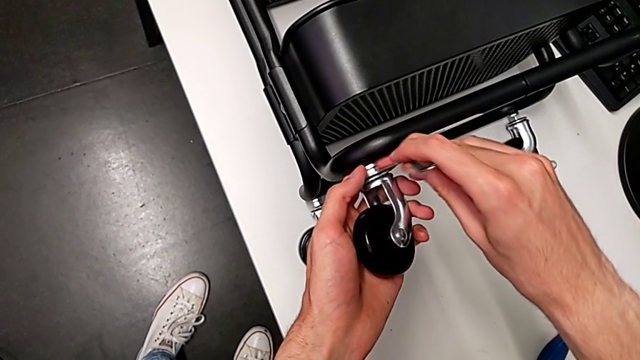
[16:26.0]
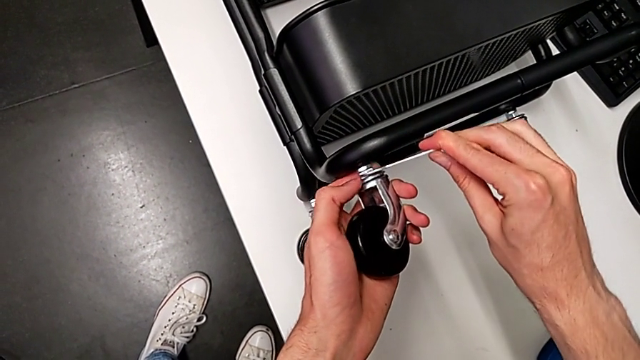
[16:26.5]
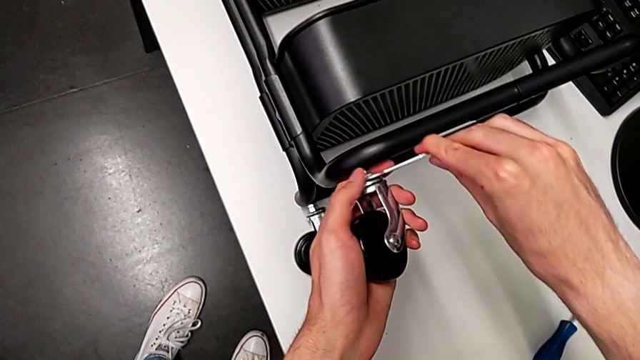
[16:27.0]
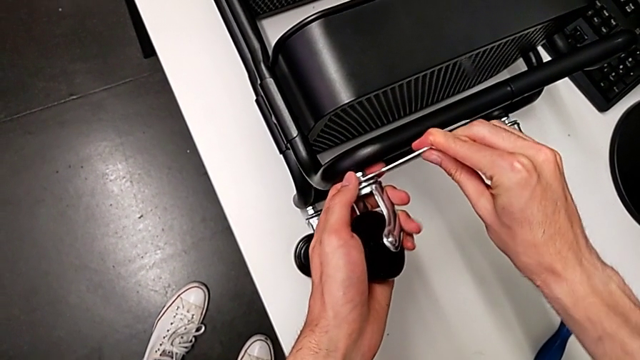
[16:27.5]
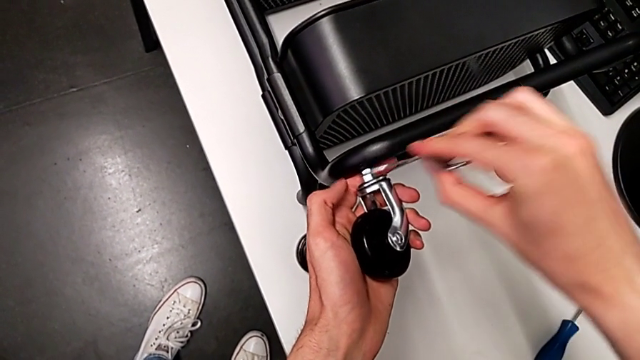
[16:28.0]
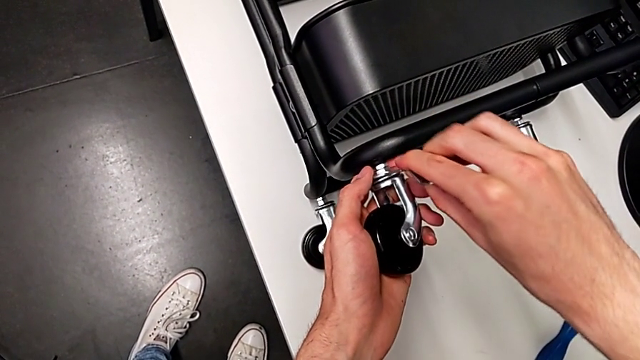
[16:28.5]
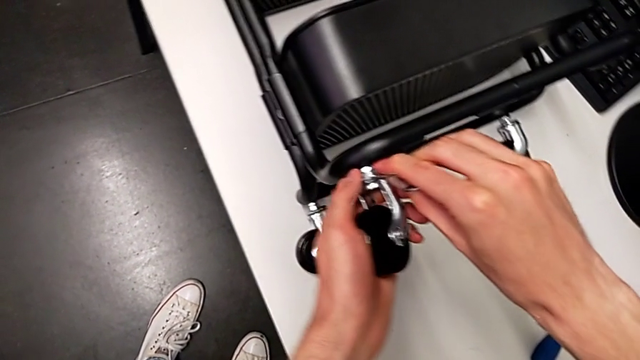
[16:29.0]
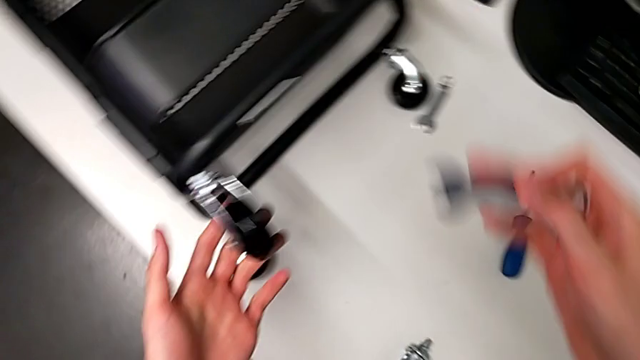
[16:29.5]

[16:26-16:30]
The camera wearer is assembling the third wheel to the rolling cart. They keep screwing the third wheel.

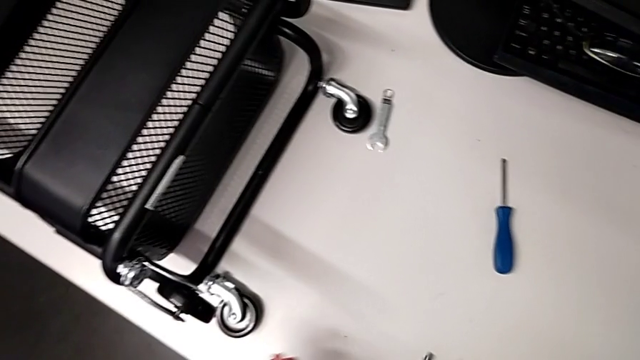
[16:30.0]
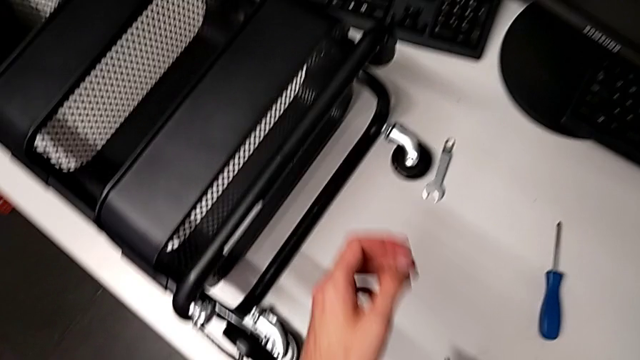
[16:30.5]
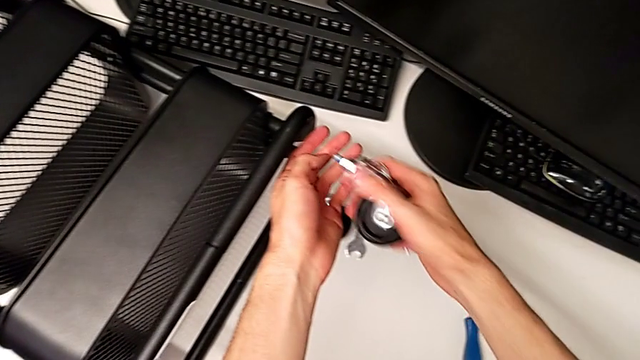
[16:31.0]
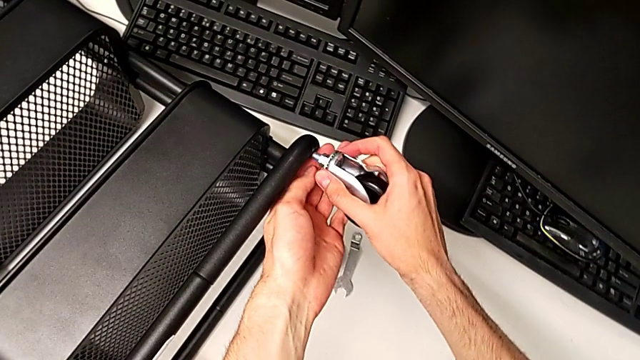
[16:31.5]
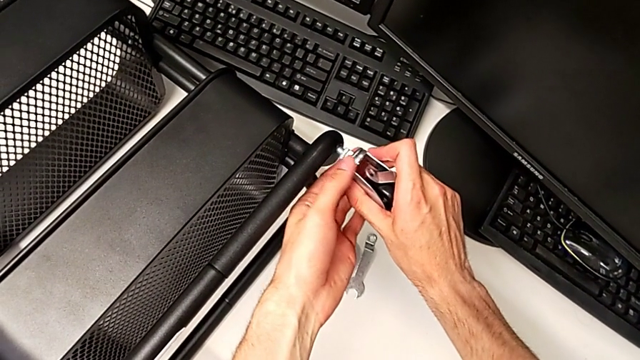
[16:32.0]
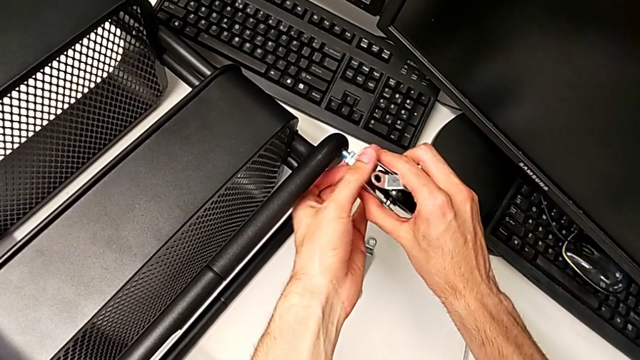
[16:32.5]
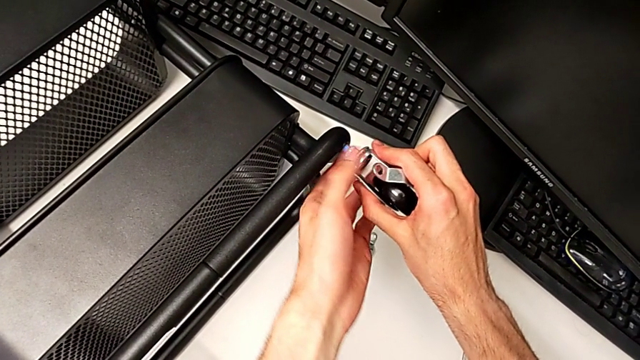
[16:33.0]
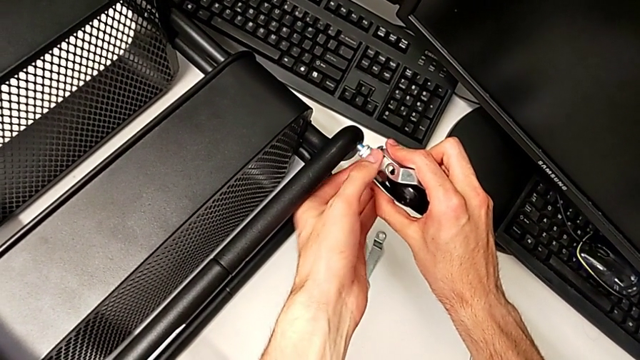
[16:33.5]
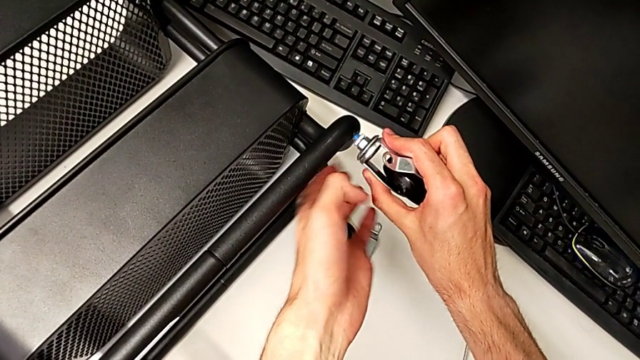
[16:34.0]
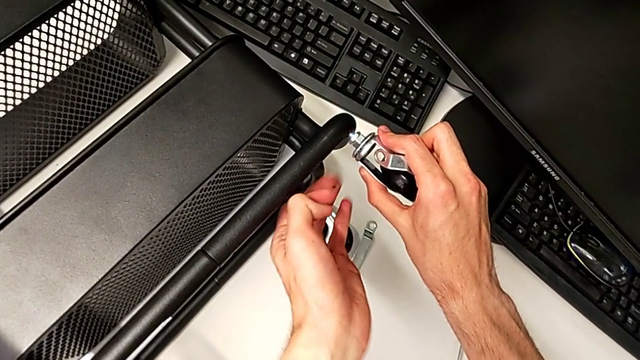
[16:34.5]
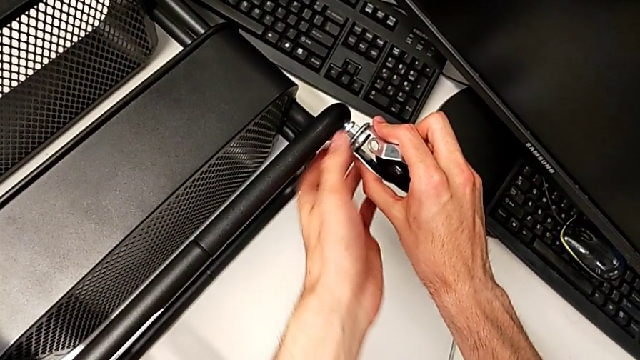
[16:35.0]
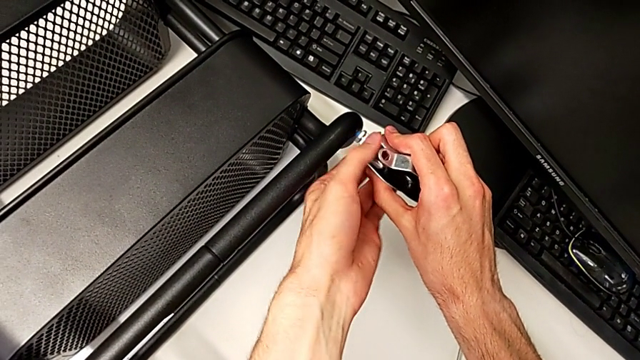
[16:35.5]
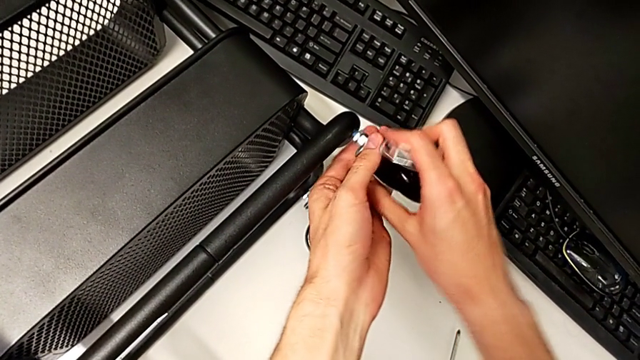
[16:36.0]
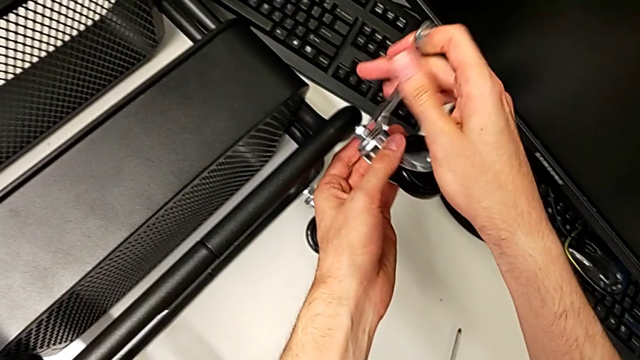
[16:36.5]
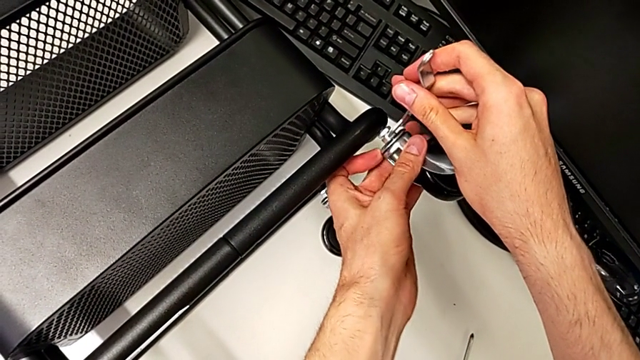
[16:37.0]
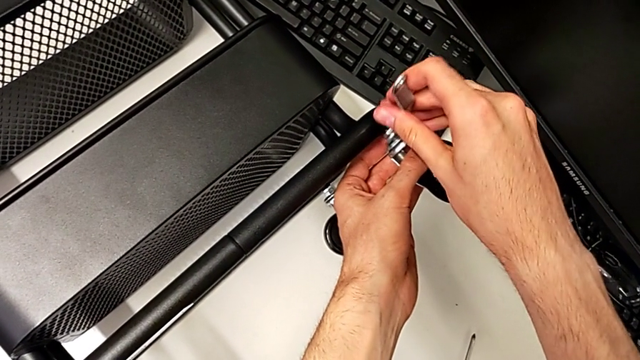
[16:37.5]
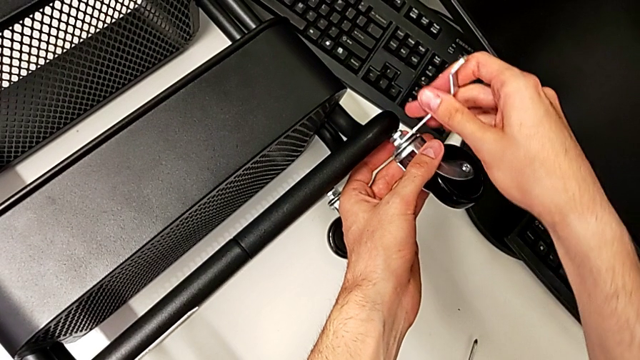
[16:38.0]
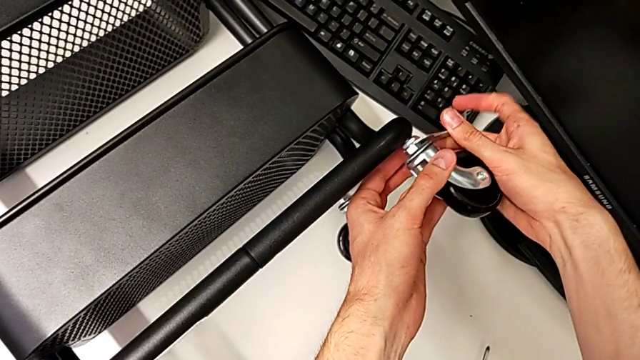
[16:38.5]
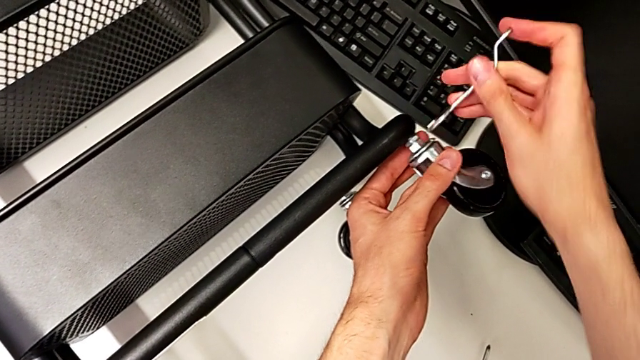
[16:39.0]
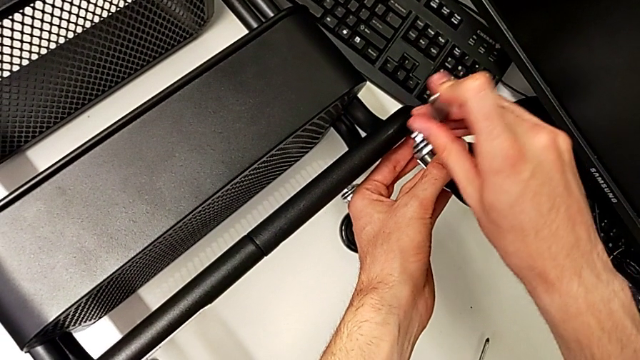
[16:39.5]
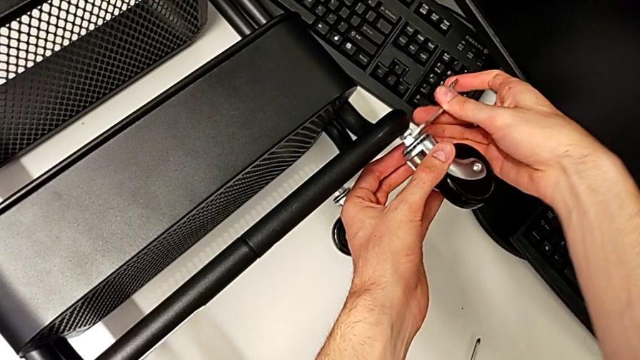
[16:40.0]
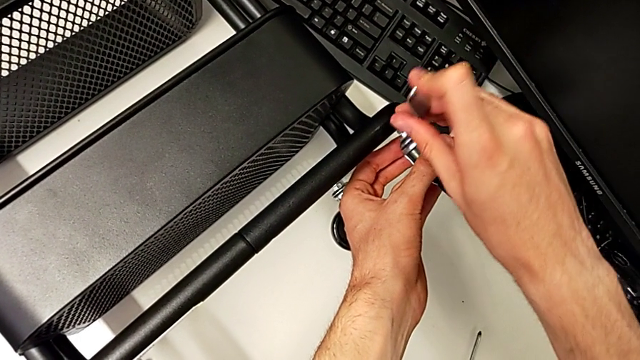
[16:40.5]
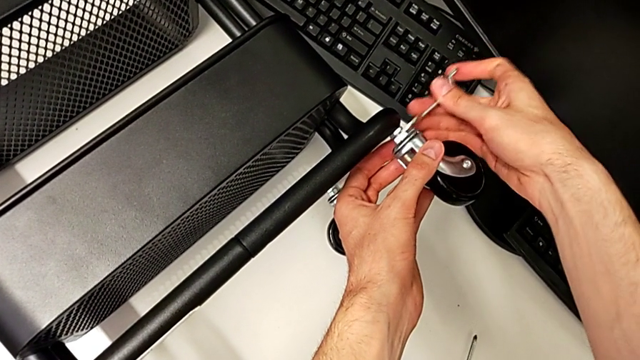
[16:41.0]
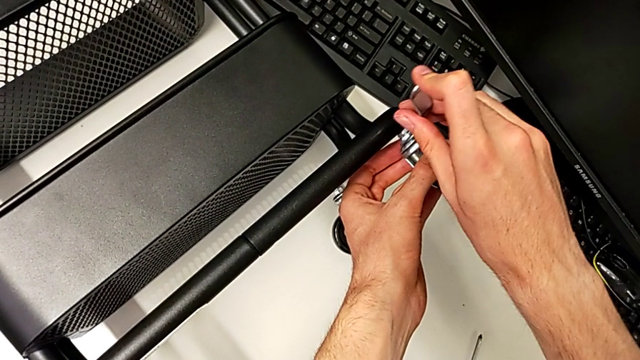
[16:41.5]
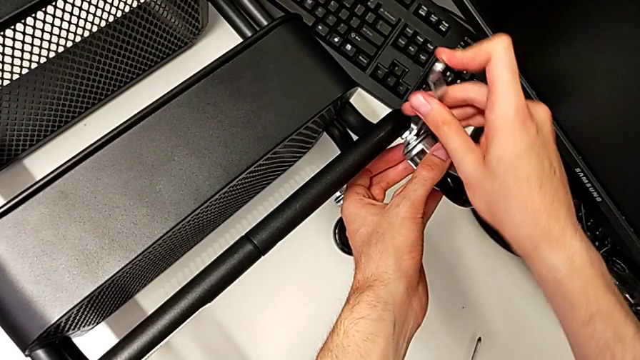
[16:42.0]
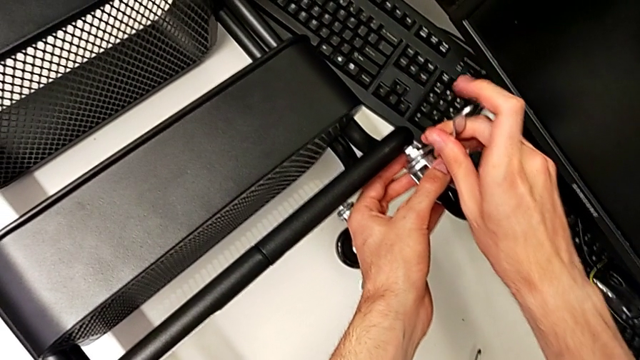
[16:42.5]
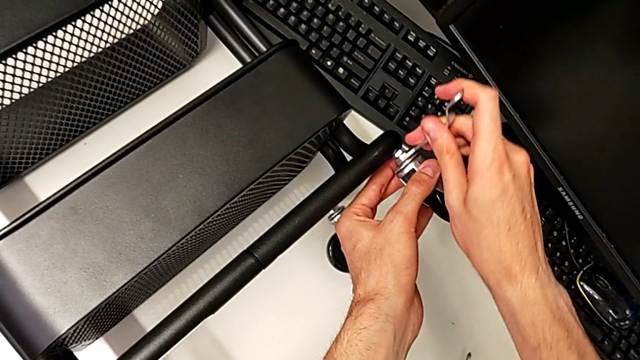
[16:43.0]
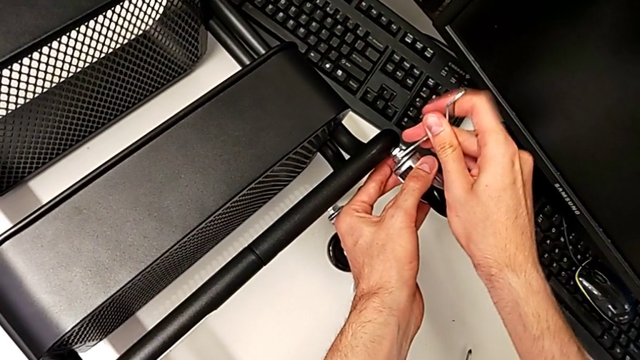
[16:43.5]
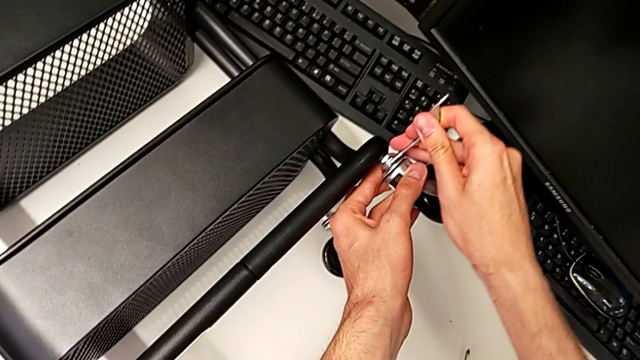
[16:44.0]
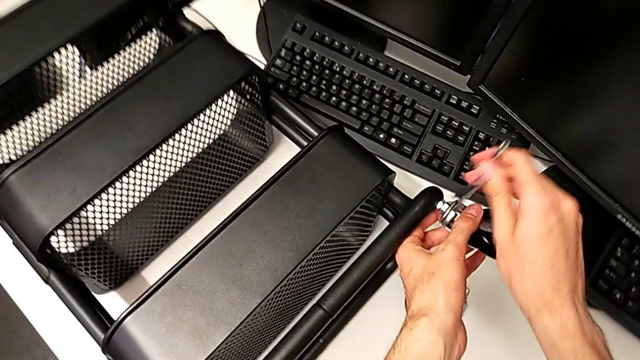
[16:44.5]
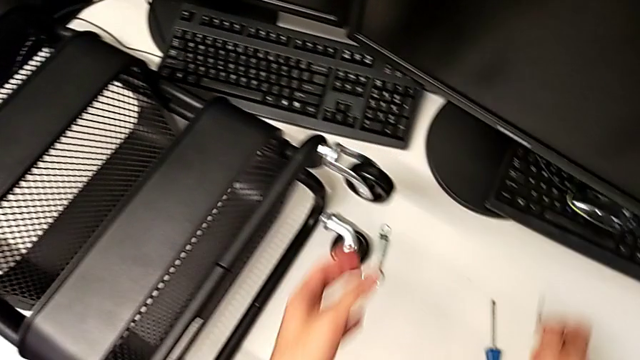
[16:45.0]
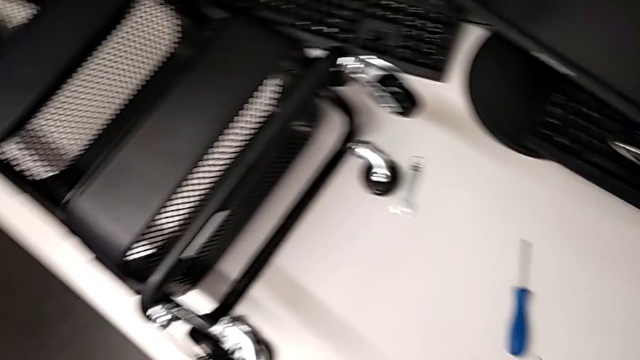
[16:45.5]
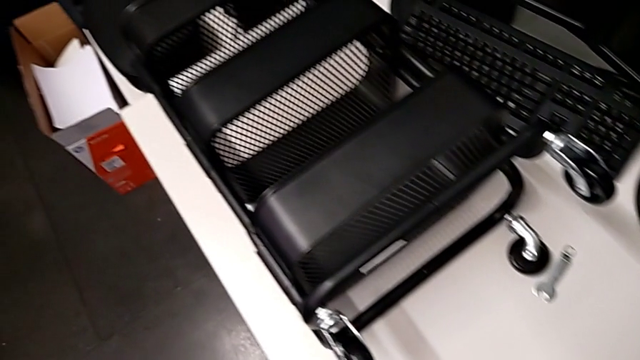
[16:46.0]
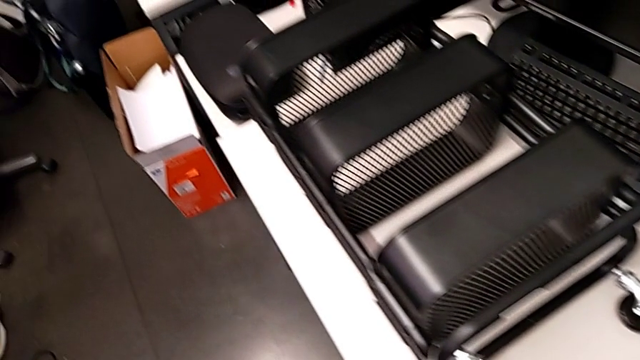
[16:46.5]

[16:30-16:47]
The camera wearer is assembling the fourth wheel to the furniture. They screw the fourth wheel.
